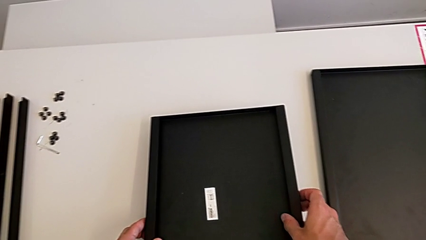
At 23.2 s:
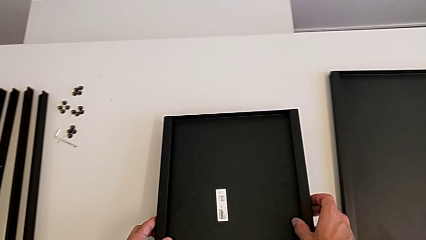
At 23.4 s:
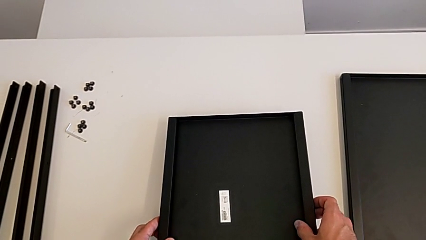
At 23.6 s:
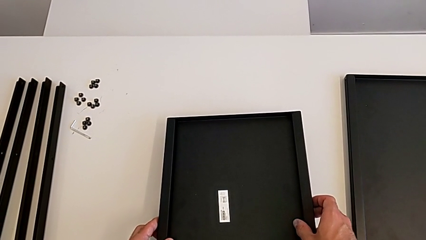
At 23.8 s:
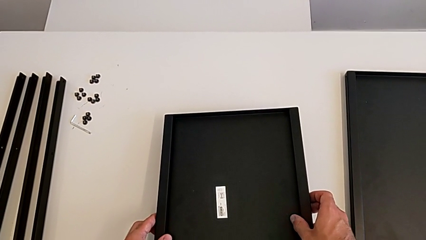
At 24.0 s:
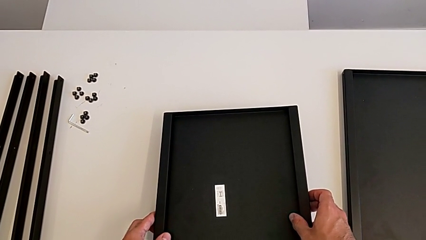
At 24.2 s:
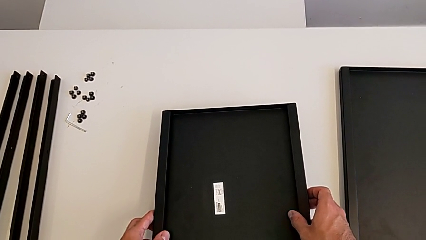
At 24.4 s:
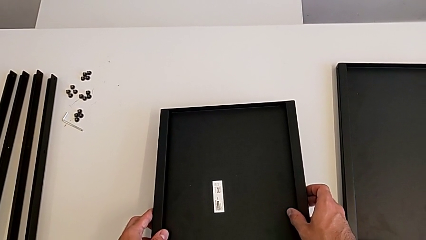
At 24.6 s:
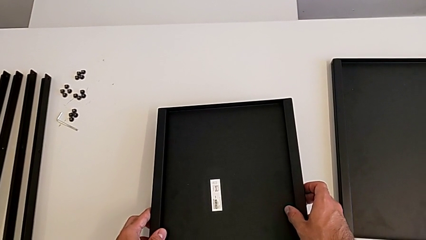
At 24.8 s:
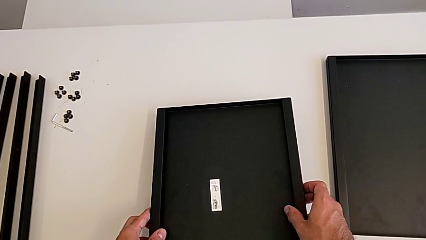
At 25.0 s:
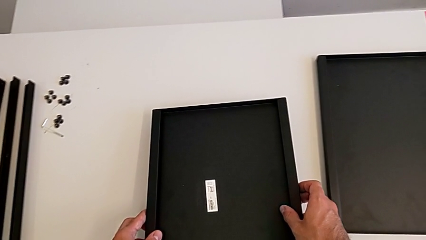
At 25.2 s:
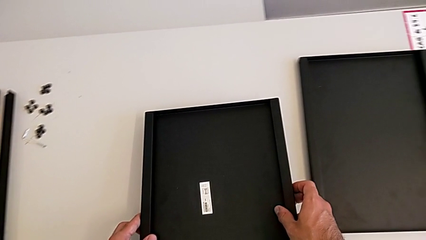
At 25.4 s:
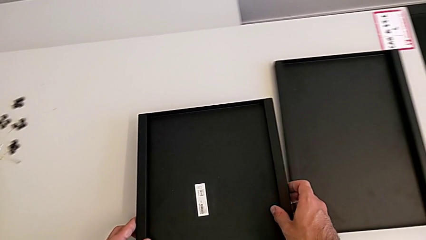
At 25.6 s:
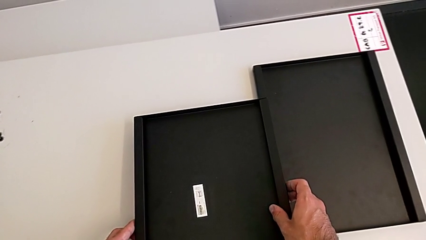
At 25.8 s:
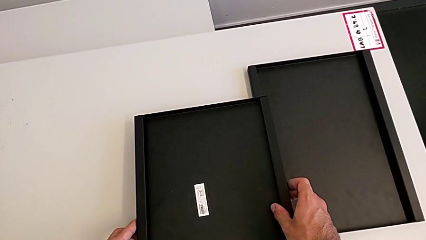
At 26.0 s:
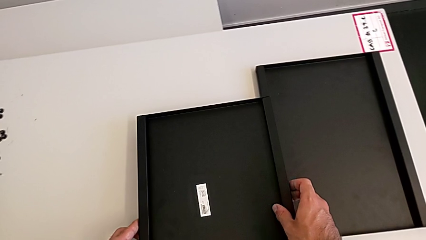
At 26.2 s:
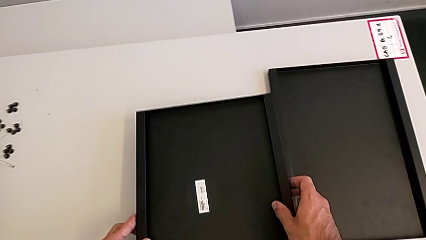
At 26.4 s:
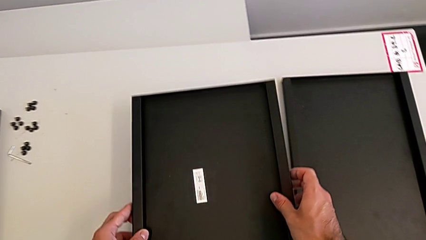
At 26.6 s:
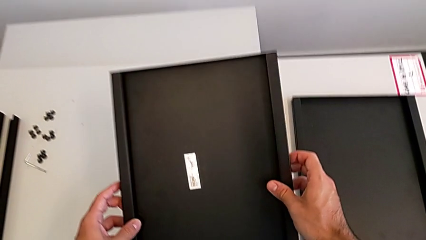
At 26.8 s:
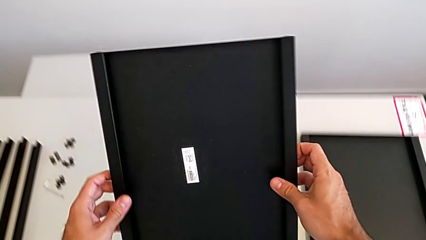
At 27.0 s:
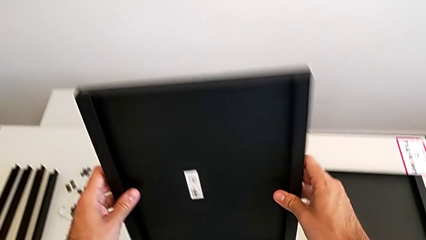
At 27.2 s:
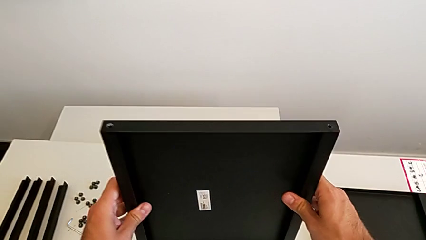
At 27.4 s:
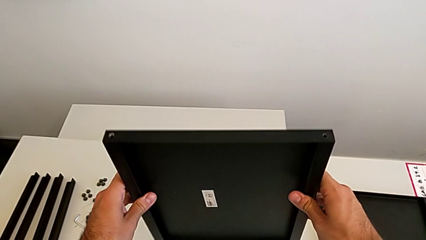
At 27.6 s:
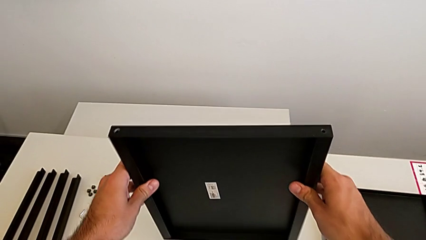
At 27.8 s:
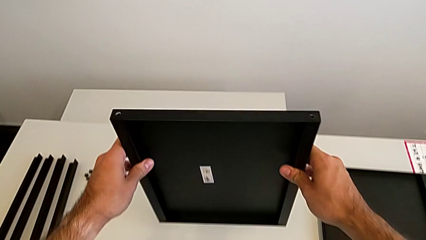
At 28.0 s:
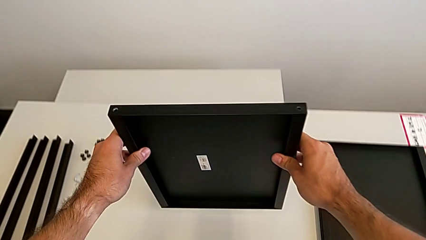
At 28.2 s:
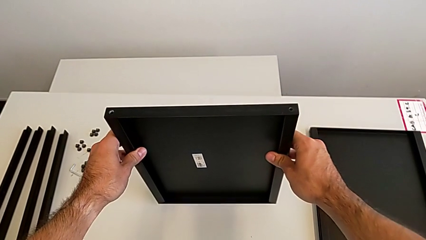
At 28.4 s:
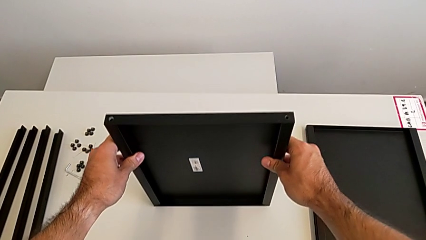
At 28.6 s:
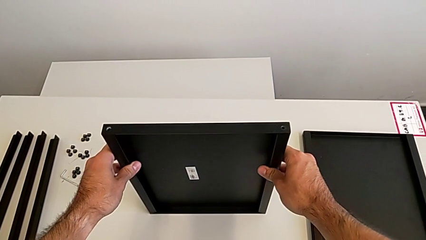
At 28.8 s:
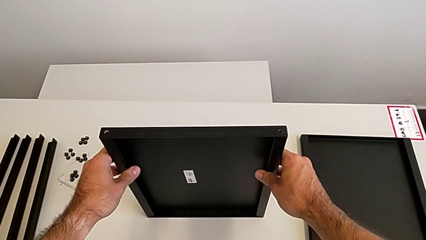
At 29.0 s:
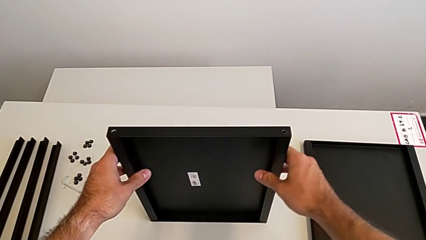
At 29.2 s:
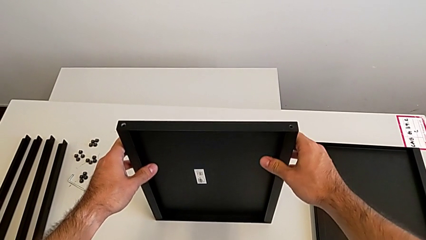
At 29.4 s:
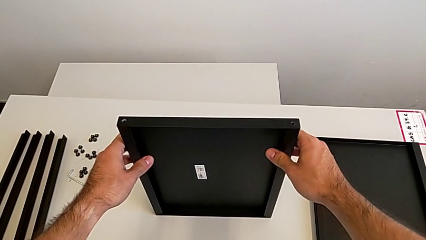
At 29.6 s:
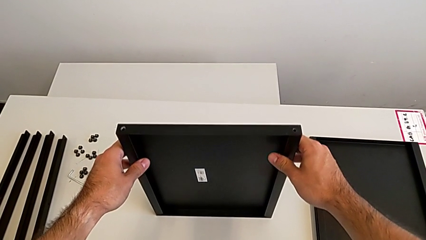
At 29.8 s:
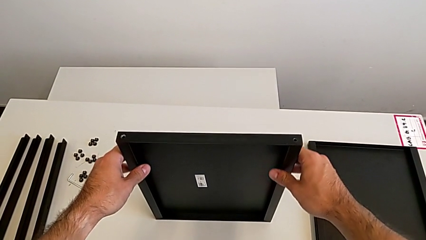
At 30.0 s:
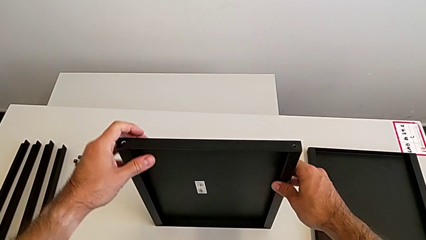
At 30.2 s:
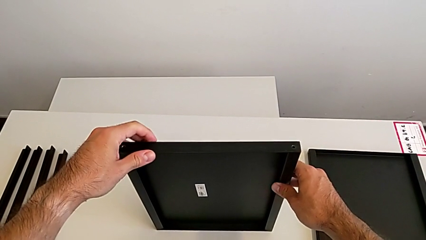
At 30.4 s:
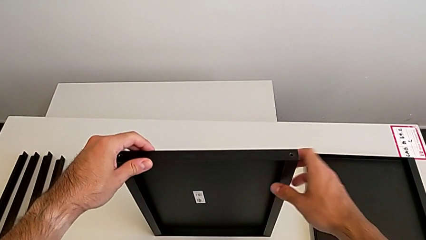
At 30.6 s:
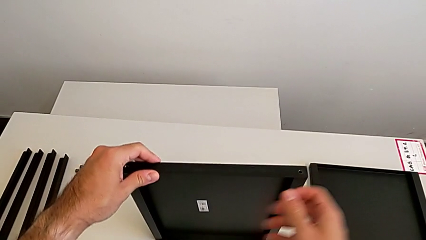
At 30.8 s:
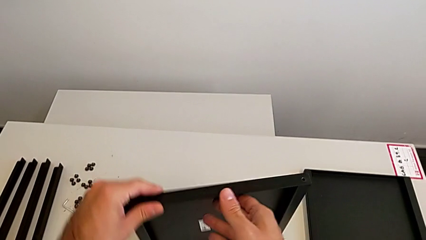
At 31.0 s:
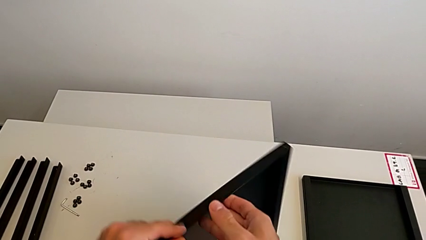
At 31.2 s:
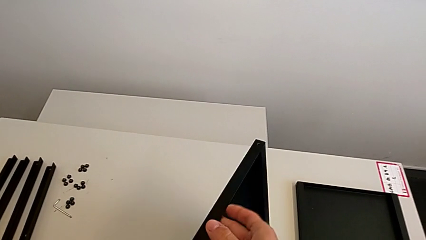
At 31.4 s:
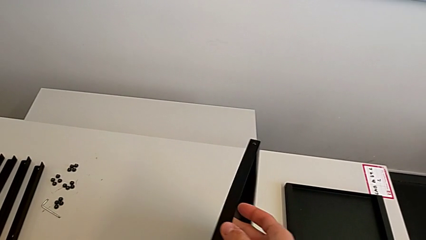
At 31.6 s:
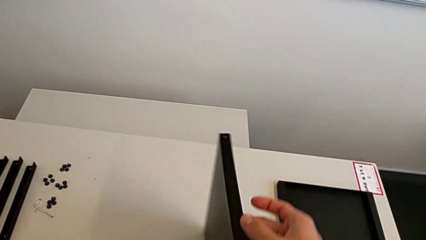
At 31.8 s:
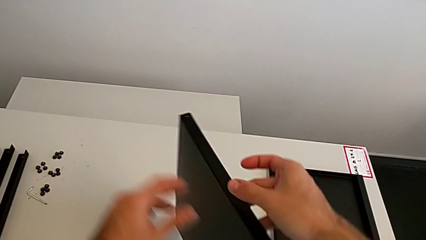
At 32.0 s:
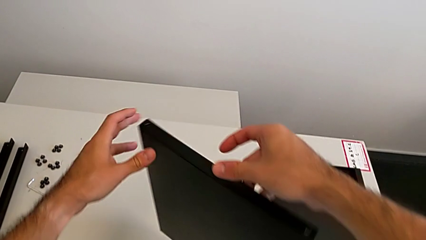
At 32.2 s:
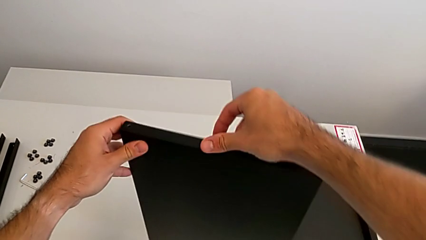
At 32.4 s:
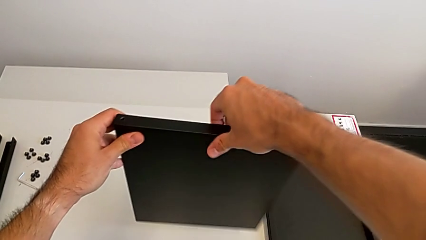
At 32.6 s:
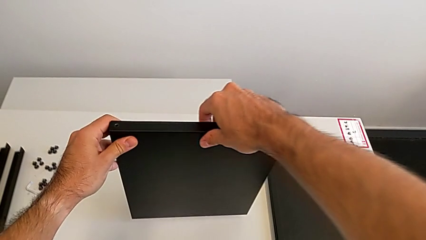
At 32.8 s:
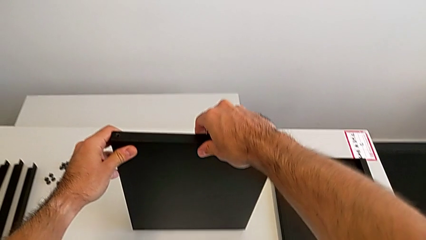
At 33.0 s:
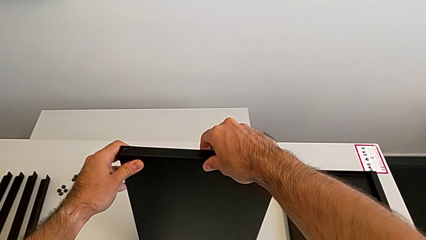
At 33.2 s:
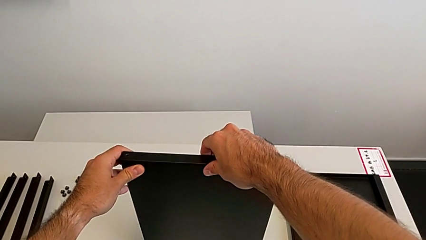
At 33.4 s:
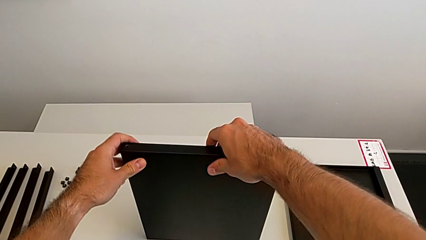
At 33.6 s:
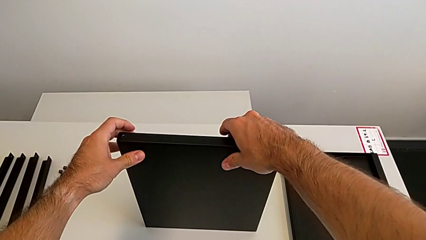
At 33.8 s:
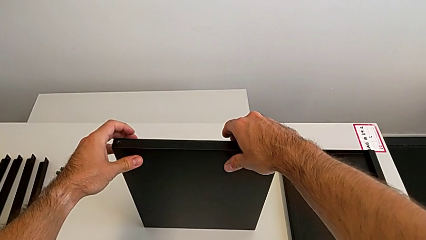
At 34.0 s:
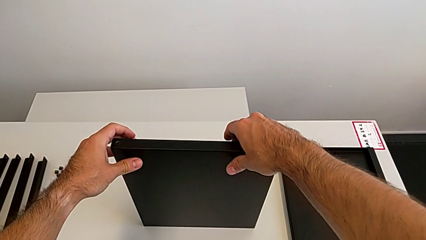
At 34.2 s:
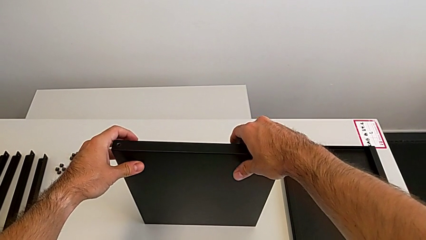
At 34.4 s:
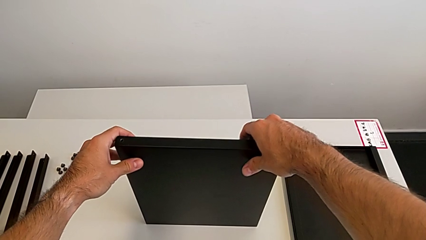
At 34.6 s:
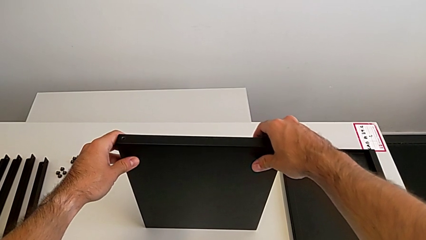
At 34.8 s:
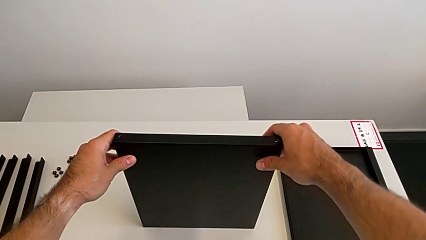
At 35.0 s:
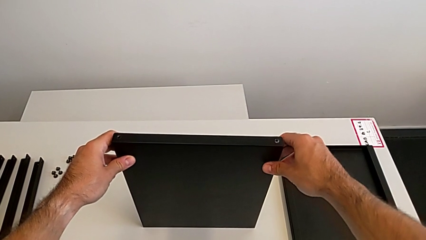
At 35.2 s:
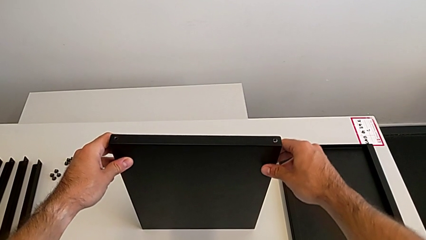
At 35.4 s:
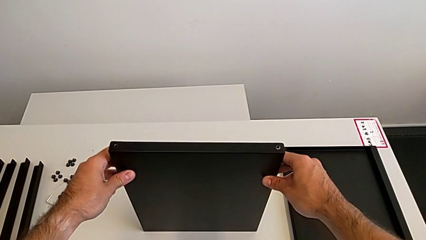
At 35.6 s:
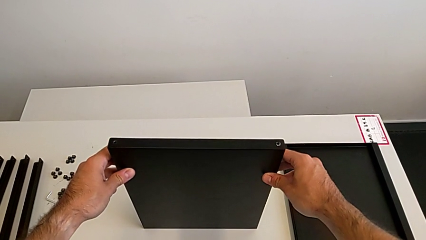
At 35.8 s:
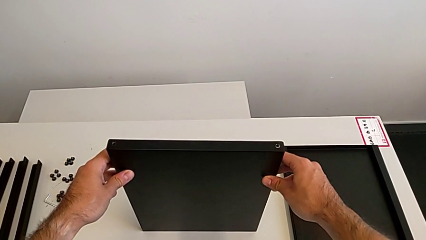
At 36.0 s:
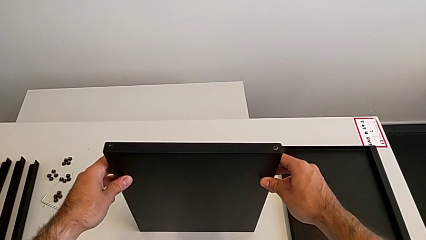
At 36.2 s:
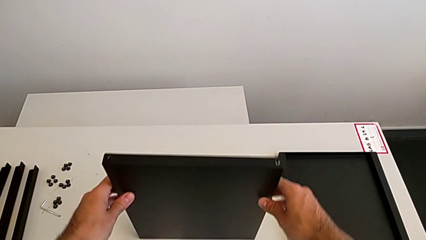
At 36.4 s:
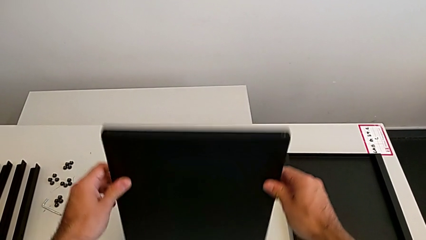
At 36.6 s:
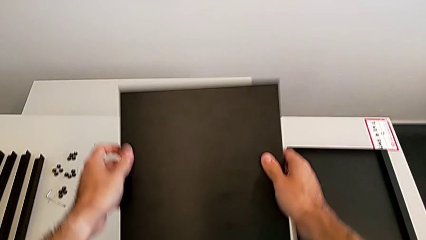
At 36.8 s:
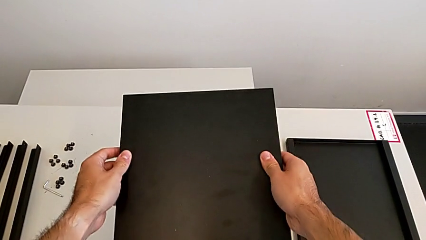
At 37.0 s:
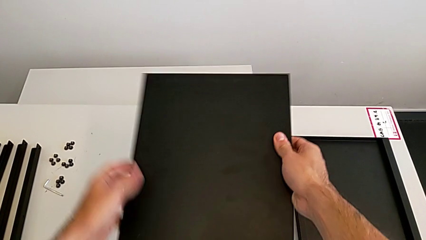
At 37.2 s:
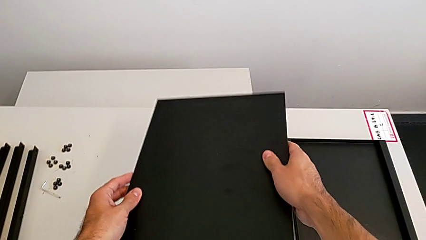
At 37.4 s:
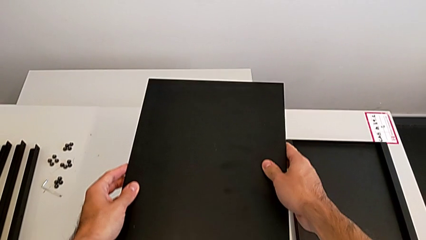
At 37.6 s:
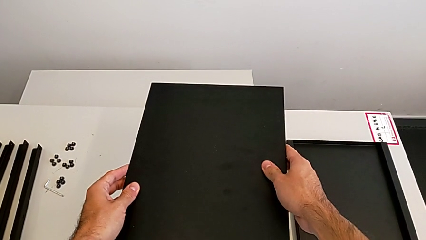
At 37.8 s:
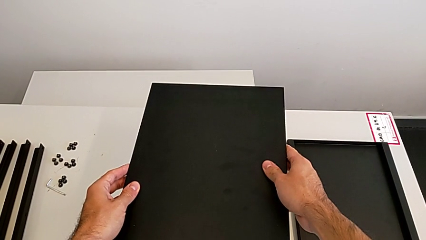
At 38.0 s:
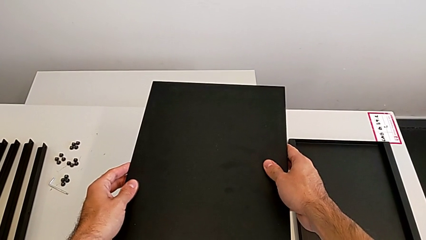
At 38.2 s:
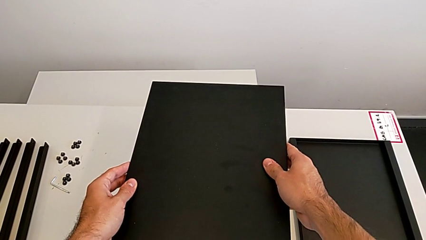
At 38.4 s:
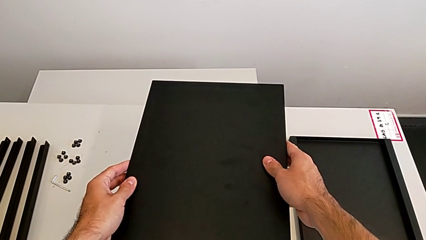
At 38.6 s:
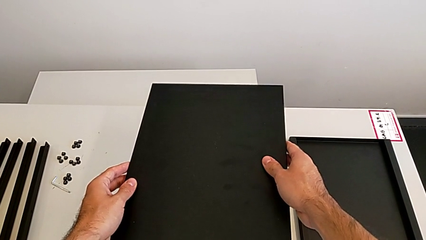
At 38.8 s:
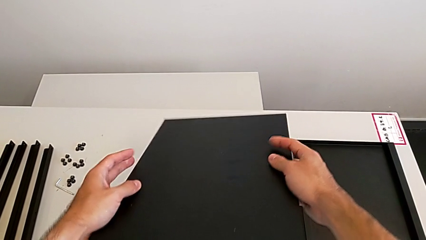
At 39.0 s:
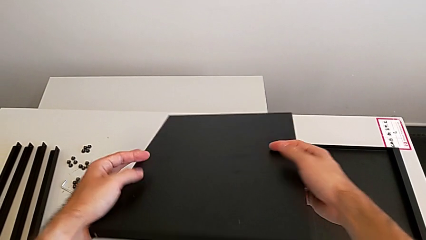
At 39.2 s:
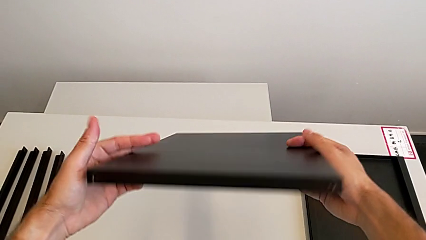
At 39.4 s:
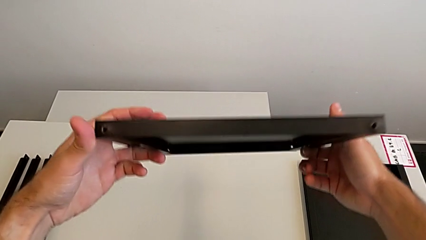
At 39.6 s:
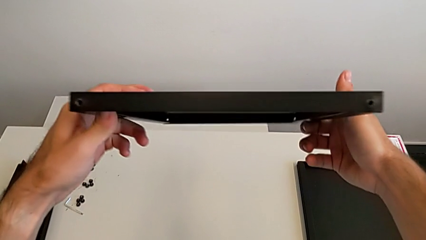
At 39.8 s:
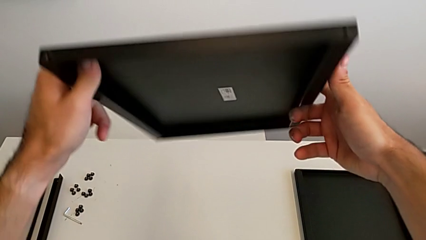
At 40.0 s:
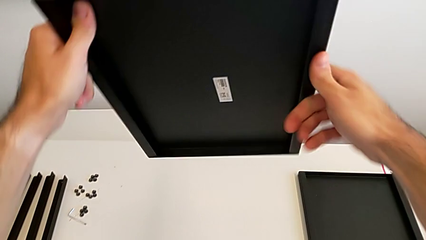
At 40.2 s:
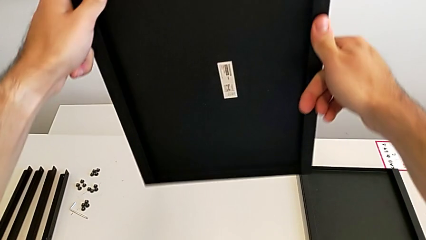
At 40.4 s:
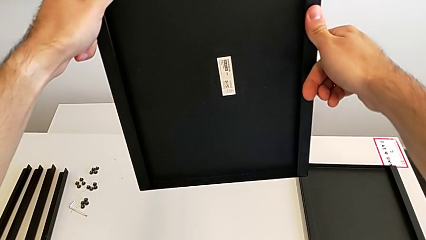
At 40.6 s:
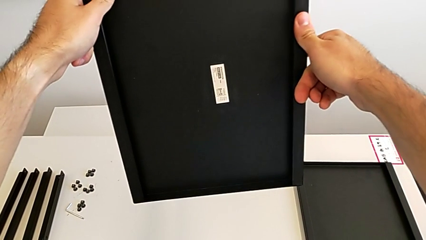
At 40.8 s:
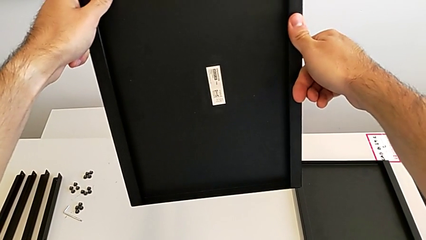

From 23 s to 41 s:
The camera wearer is inspecting the shelf regularly. They hold the tray, wrongly rotate it, hold it and wrongly rotate it.
